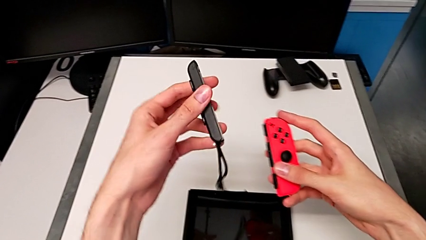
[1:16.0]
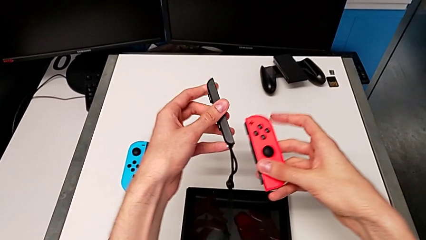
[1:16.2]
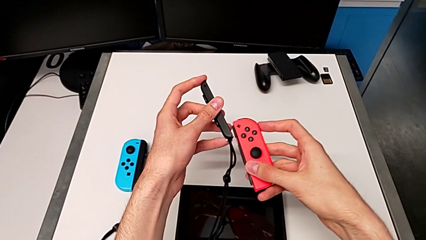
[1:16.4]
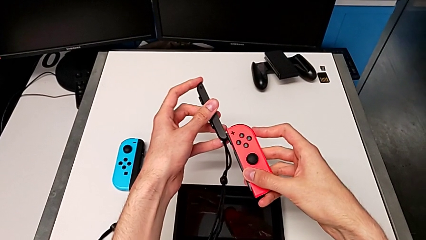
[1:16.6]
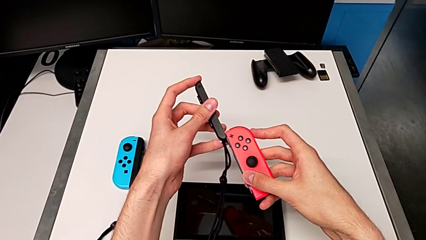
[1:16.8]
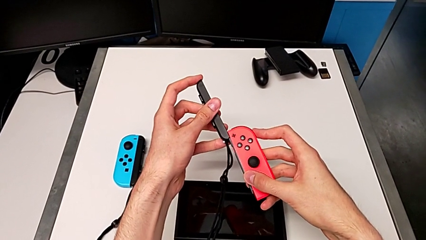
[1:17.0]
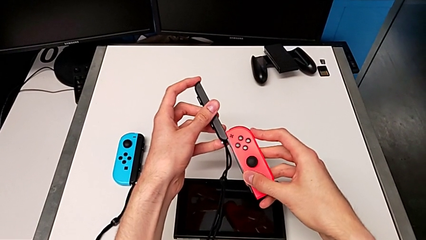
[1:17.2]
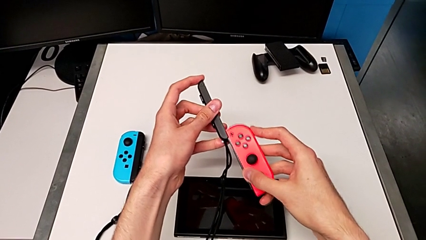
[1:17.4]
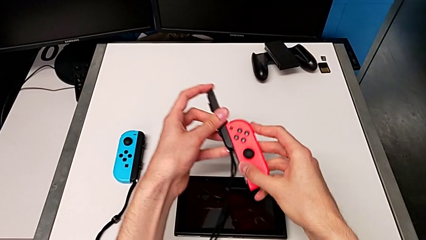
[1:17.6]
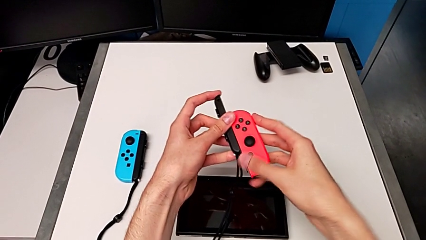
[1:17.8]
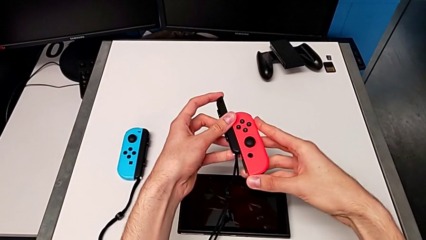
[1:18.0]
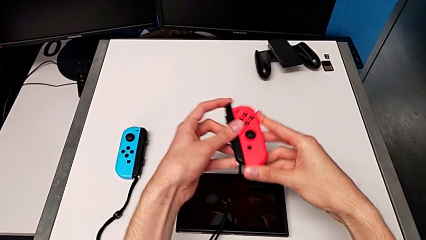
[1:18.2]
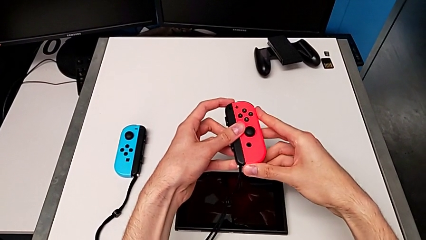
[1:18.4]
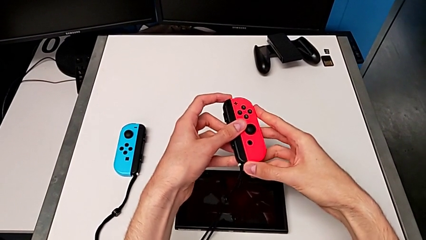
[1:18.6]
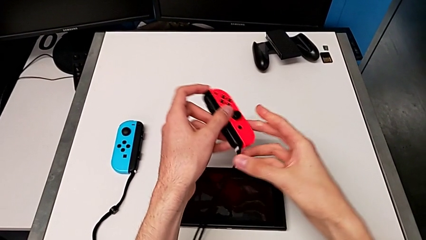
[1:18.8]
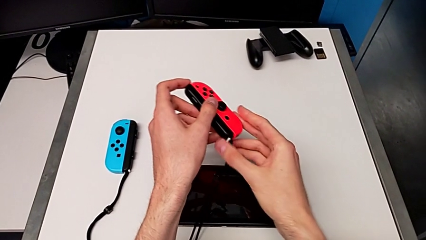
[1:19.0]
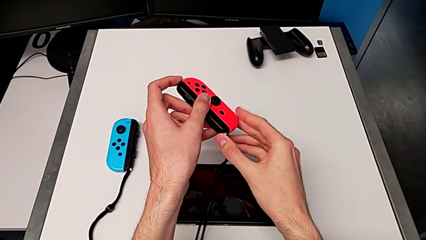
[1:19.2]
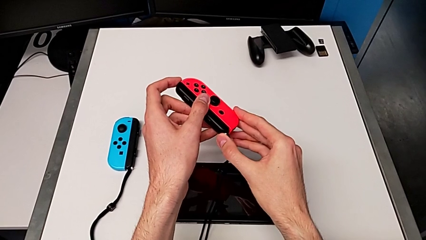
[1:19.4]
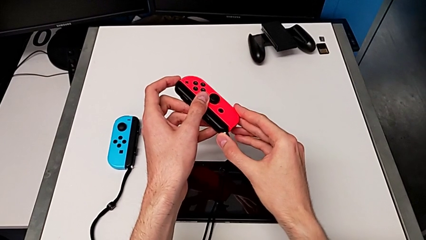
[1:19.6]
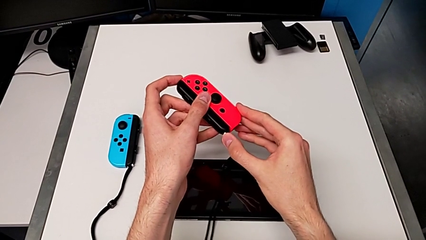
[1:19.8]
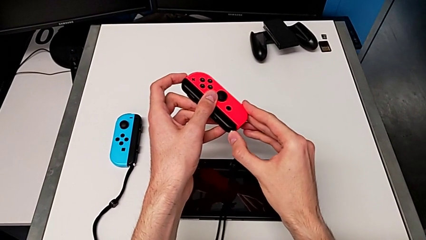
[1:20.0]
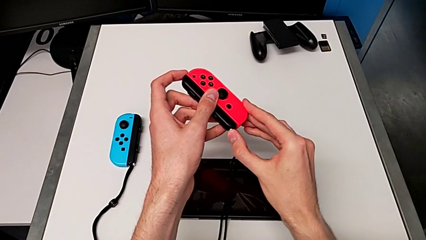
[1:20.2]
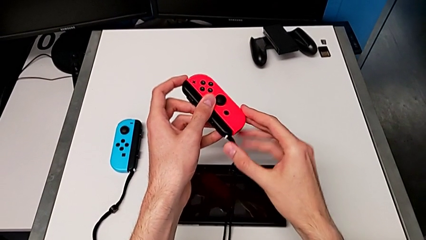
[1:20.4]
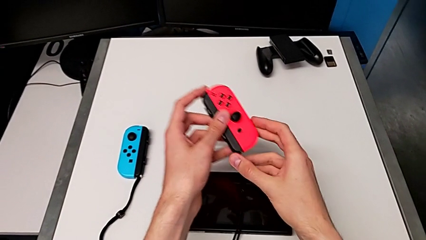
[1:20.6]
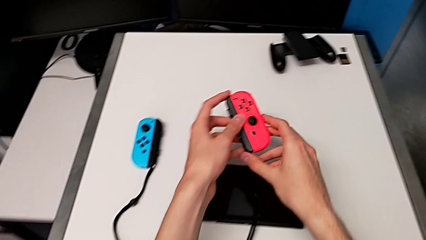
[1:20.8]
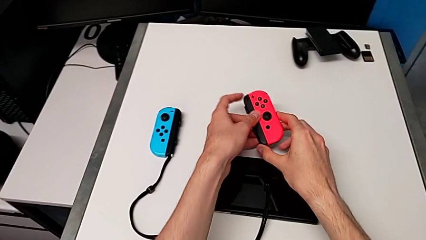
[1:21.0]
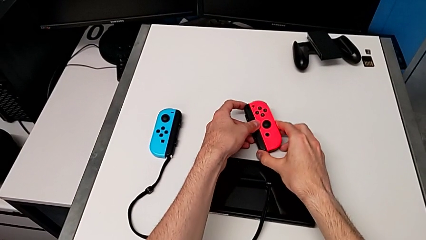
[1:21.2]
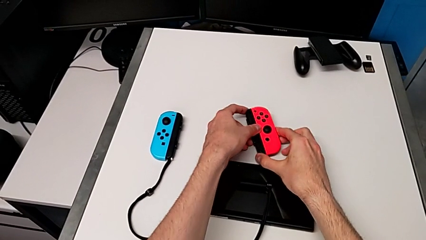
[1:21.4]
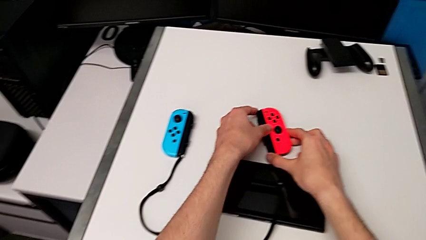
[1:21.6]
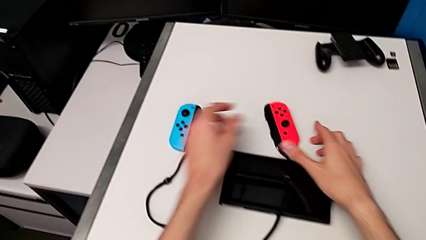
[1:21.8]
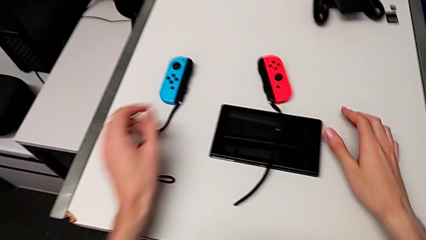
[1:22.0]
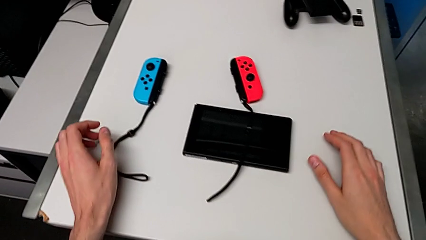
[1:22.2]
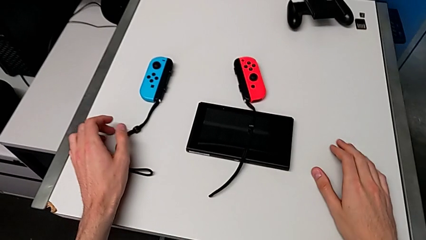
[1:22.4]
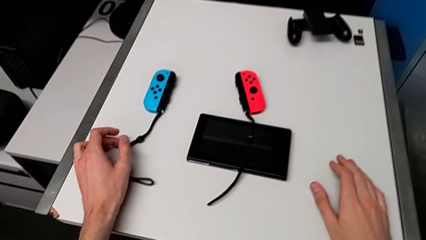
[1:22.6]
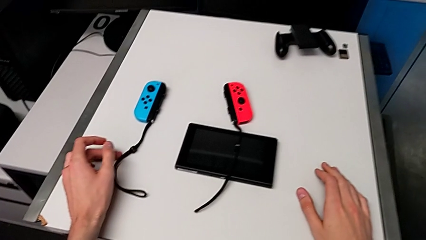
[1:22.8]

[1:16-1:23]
The camera wearer is changing to the Joy-Con strap. They insert the Joy-Con strap, press the Joy-Con strap lock and drop the right Joy-Con controller.

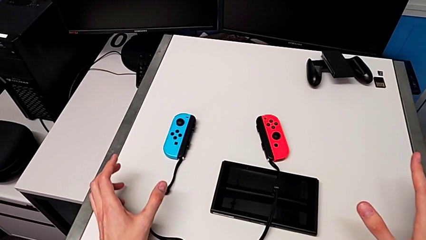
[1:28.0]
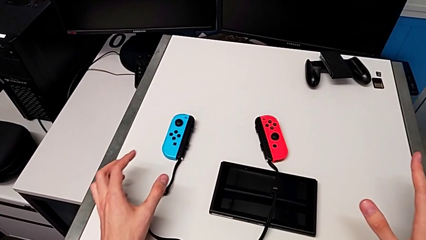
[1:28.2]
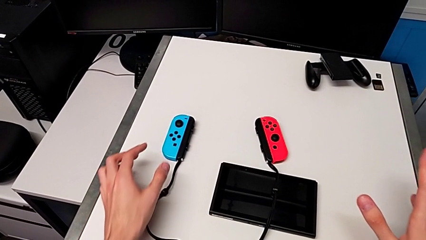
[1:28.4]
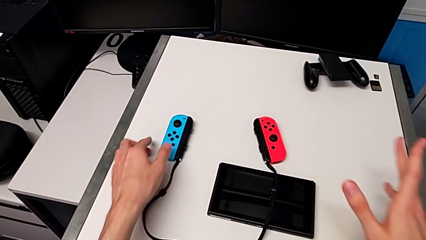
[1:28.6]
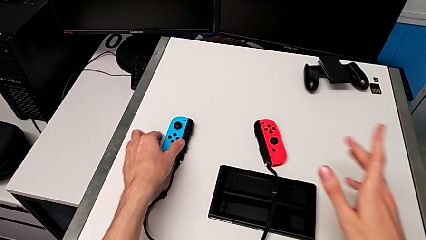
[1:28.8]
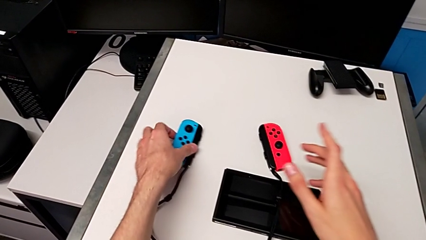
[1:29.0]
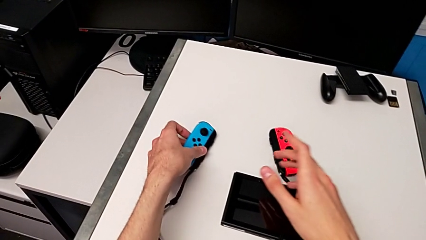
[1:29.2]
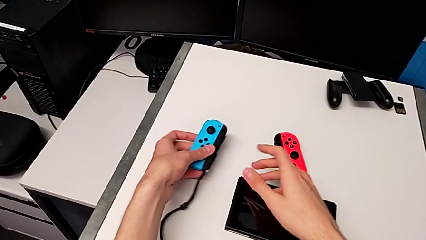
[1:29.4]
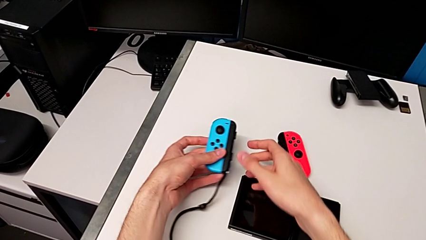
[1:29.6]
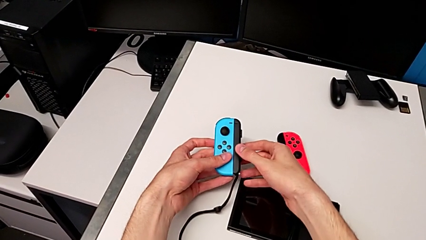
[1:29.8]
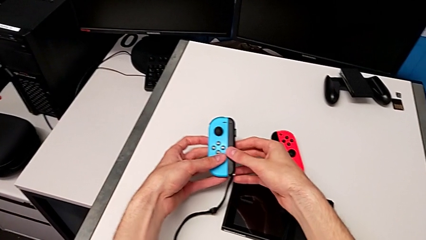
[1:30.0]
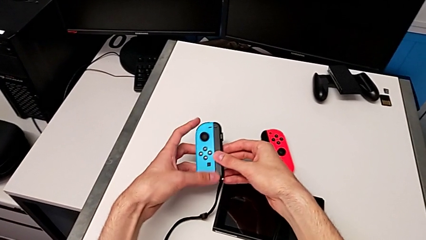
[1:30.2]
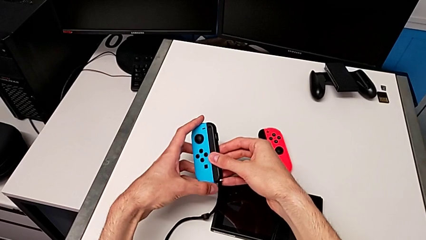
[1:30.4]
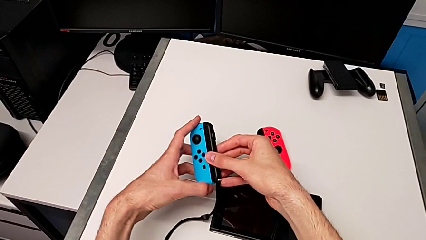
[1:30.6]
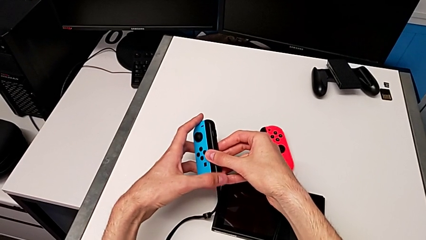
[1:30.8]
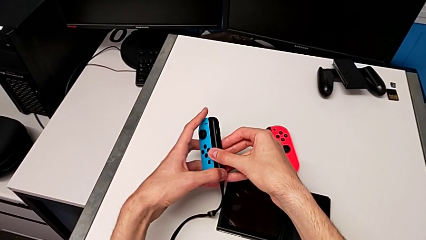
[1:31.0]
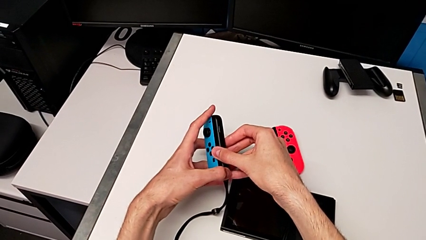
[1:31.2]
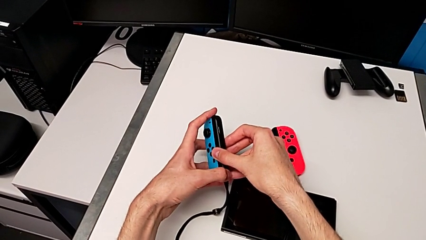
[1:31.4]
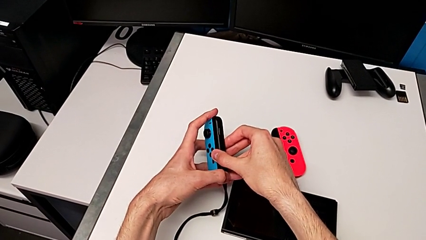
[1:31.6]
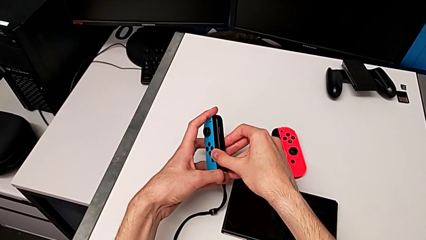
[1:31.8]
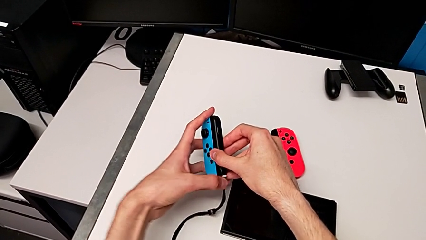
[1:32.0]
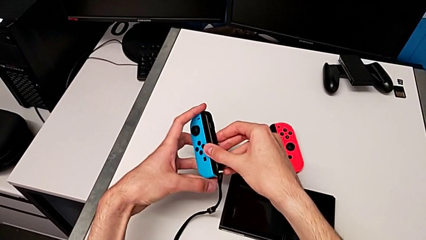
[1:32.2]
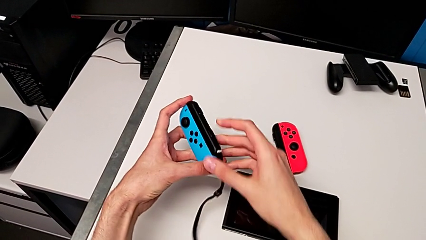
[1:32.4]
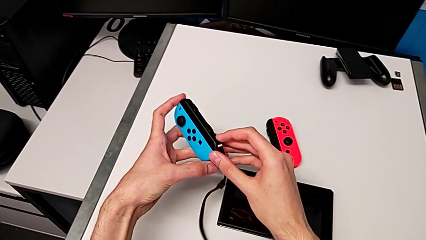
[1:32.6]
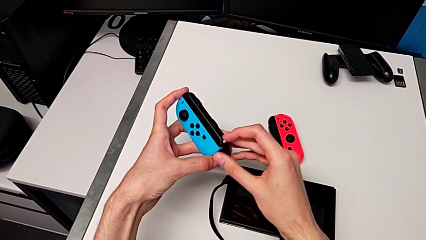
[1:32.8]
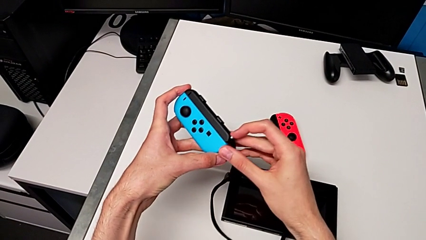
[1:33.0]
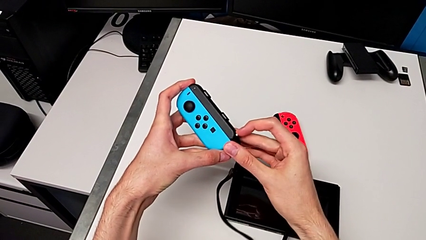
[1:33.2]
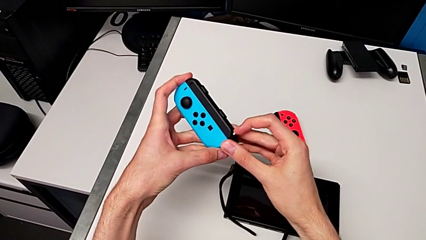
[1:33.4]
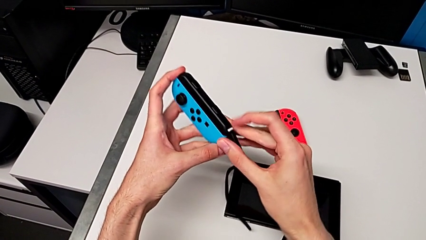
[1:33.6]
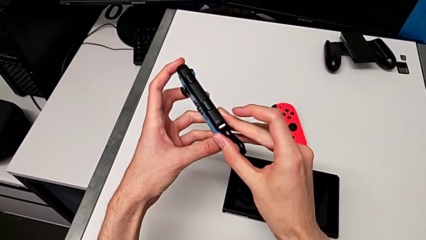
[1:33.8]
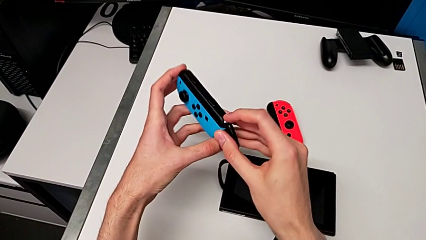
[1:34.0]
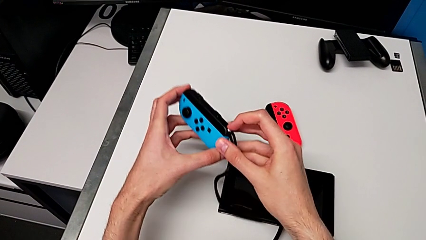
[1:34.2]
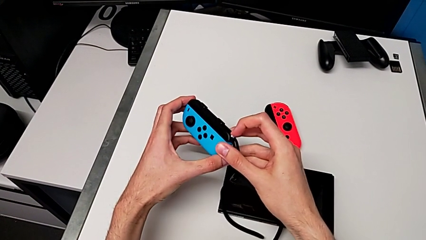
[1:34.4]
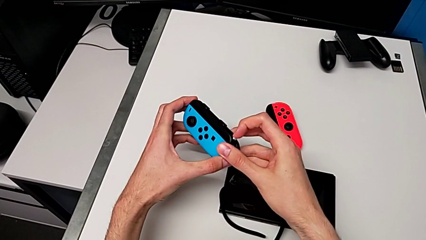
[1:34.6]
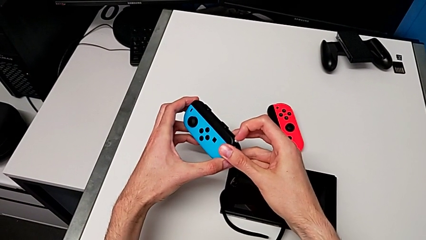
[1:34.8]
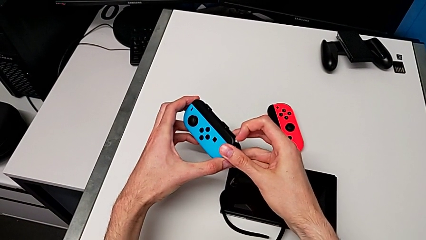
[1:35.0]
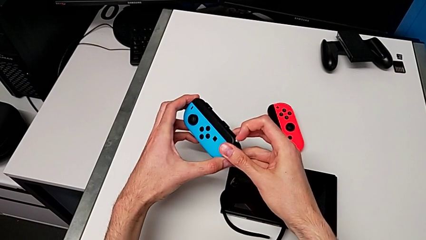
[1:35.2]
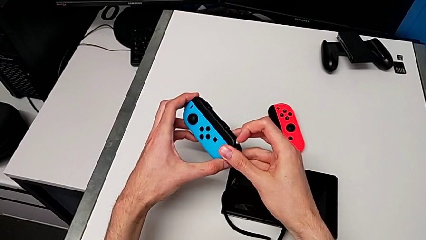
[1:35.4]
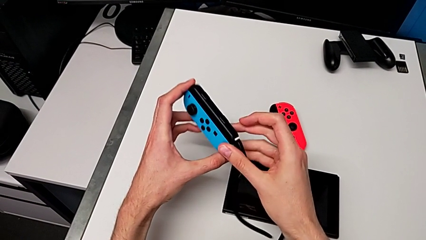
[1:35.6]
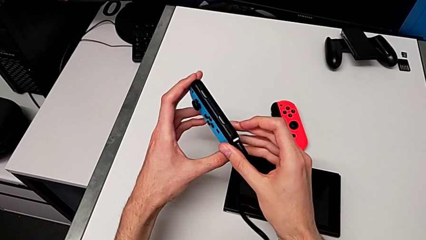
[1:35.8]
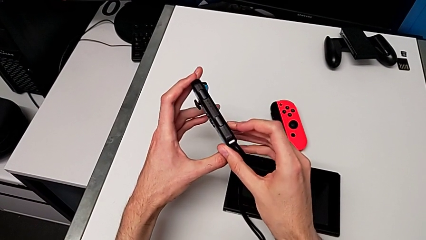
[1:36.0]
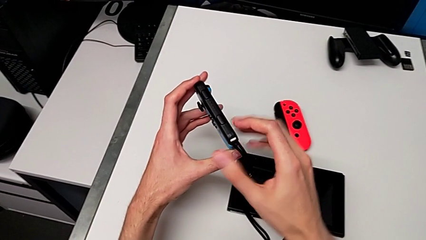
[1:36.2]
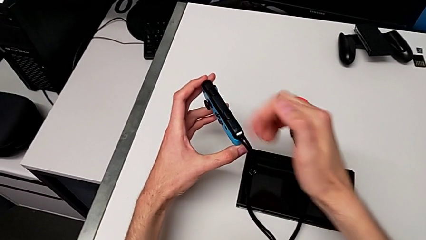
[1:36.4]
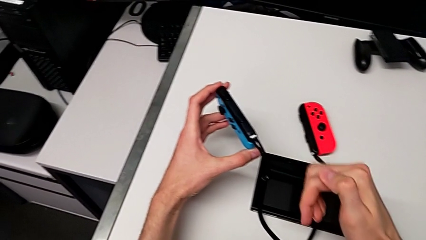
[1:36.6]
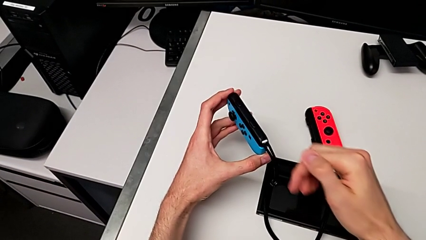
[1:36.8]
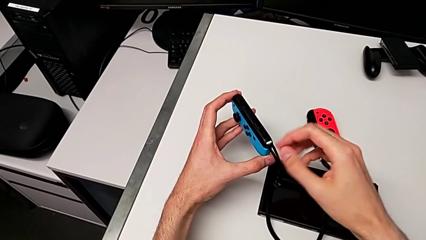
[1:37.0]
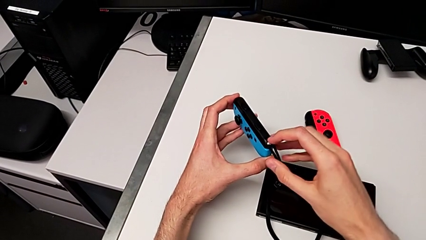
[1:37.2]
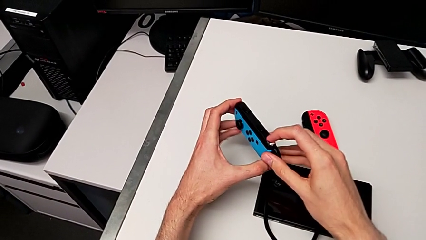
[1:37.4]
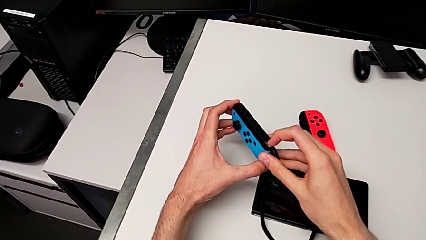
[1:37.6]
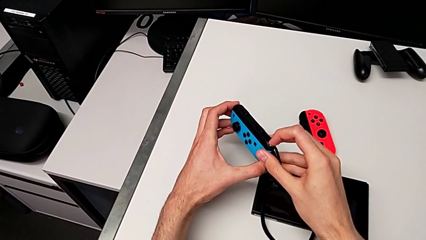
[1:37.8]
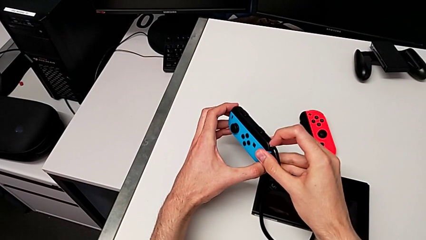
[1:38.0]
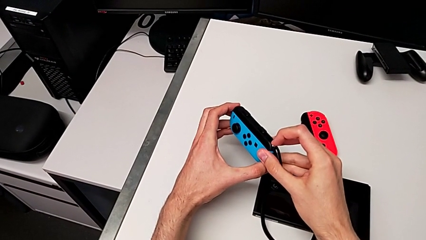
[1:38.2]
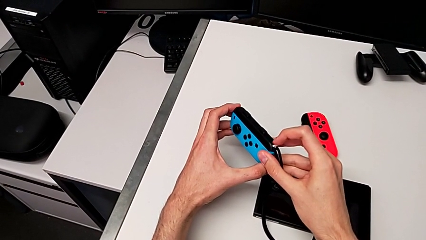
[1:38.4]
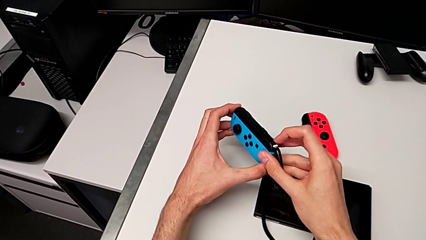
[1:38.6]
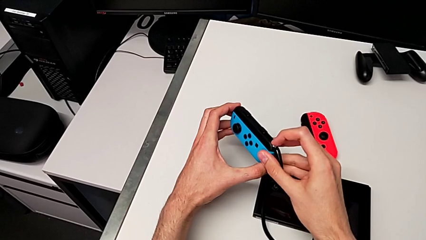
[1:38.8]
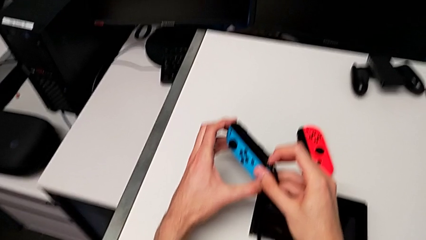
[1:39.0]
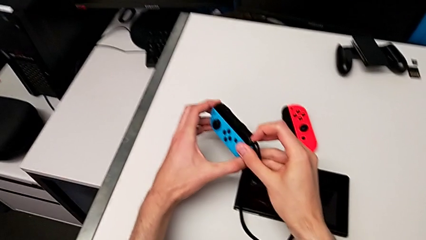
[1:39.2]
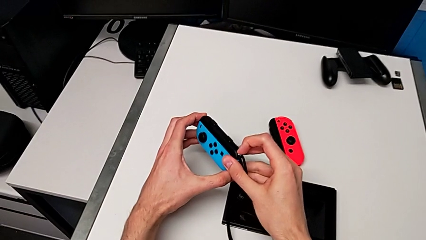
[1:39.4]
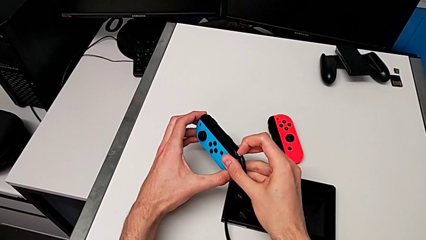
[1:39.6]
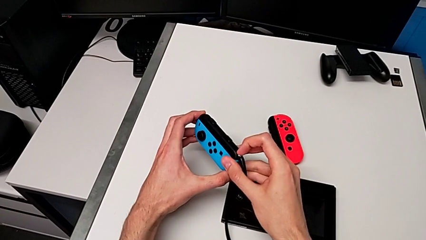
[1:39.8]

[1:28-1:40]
The camera wearer is changing from the Joy-Con strap to the Joy-Con comfort grip. They grab the left Joy-Con controller and pull the Joy-Con strap lock.
